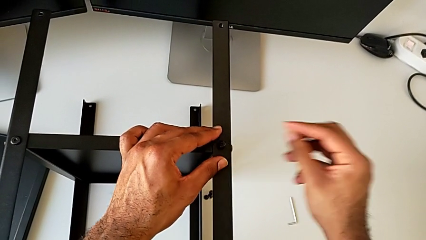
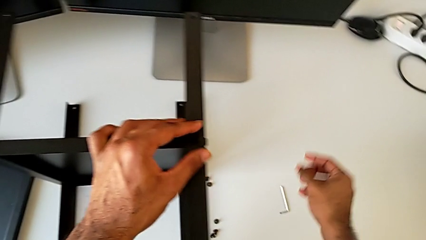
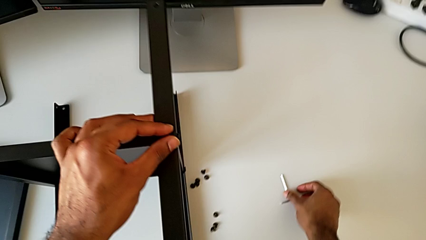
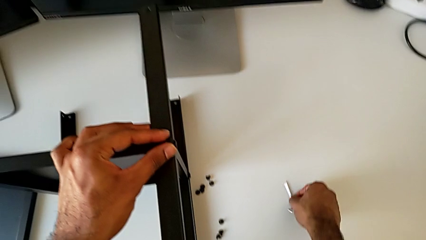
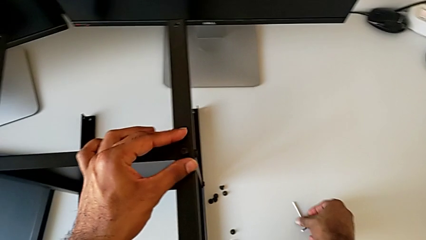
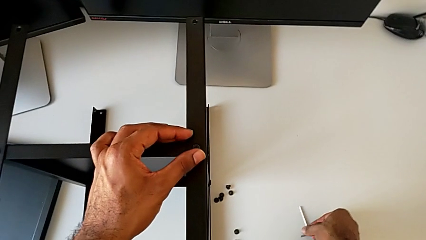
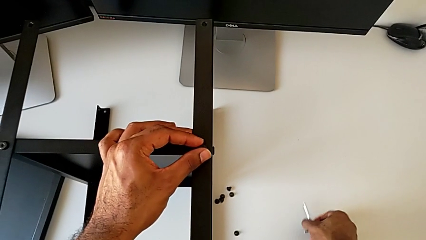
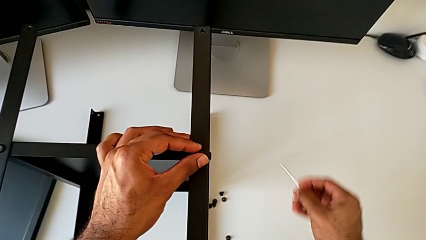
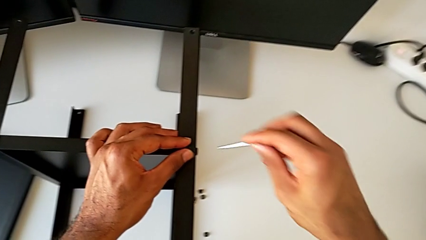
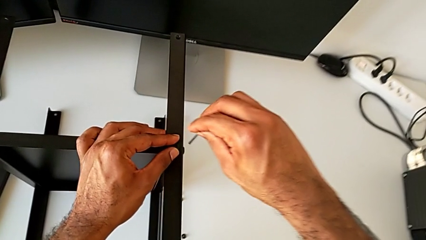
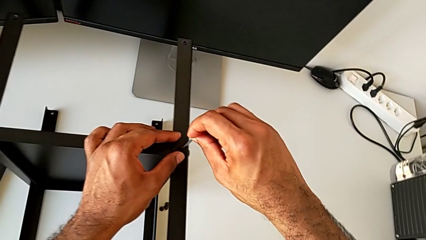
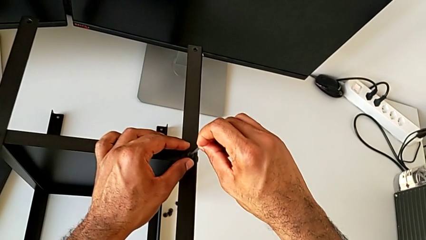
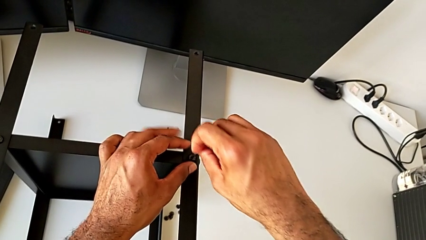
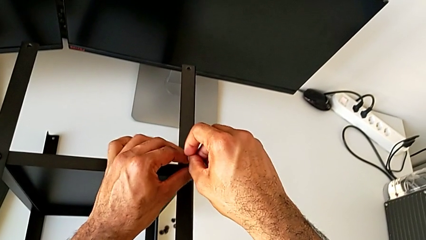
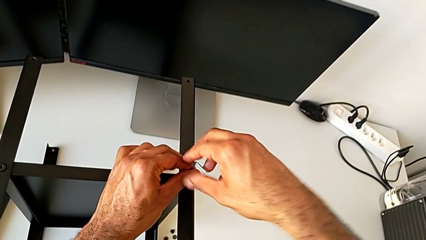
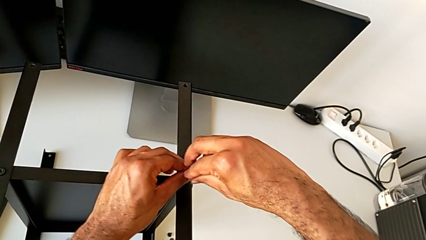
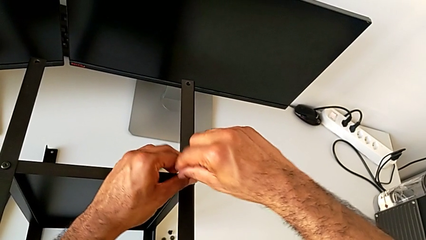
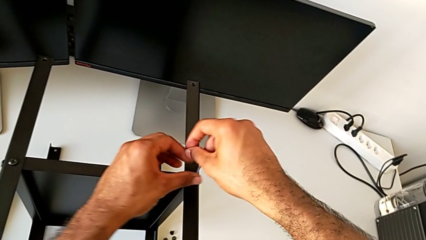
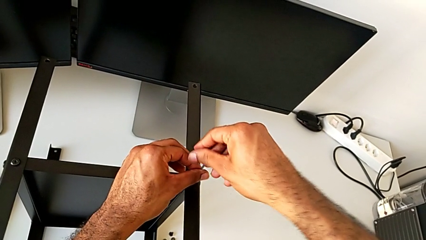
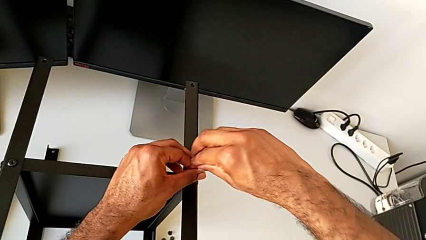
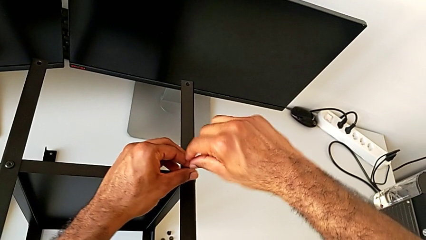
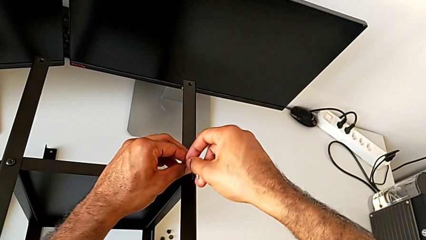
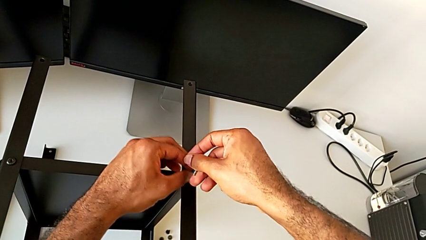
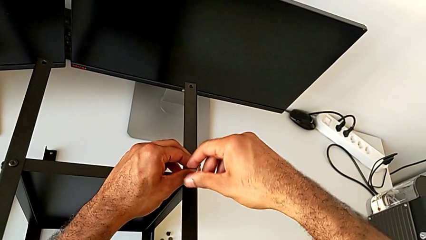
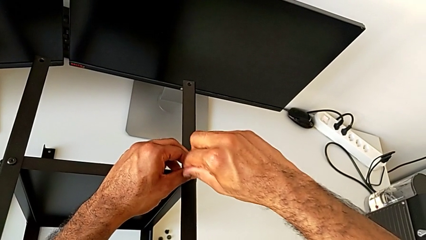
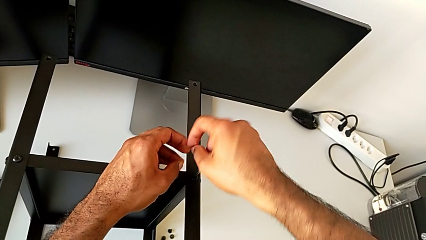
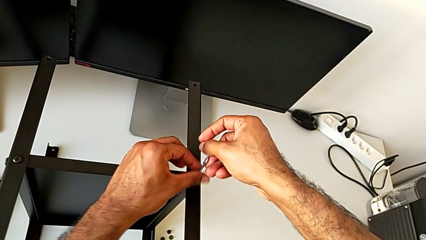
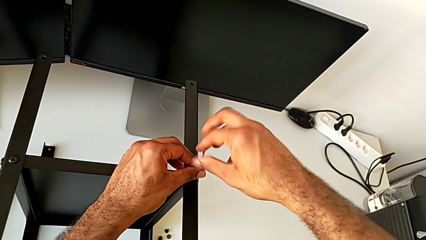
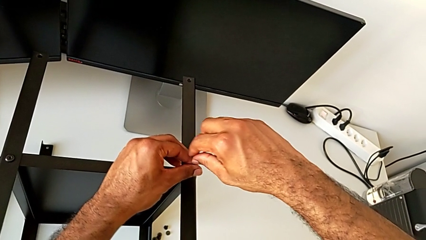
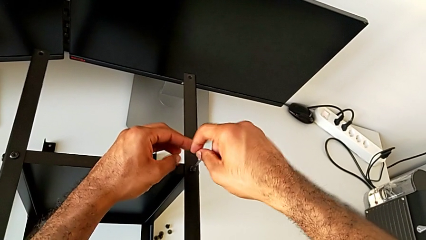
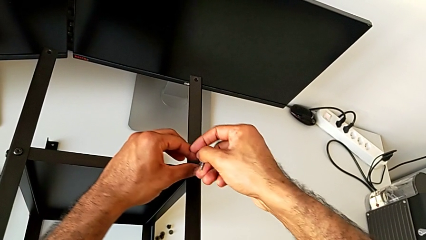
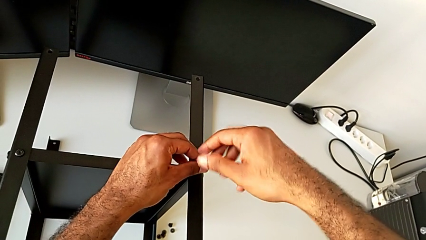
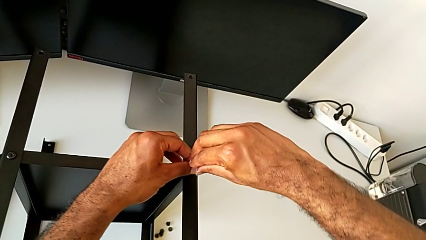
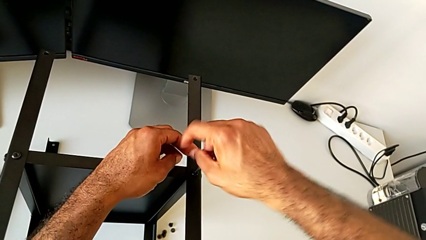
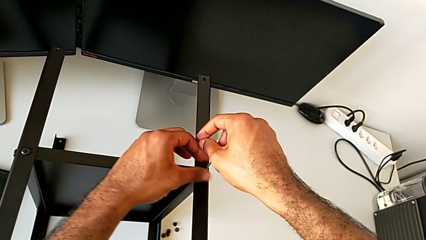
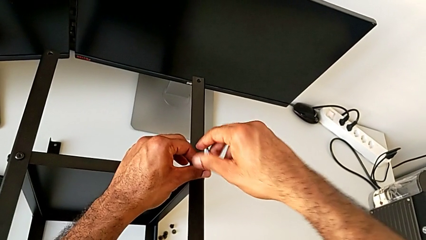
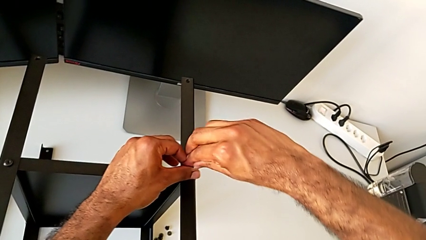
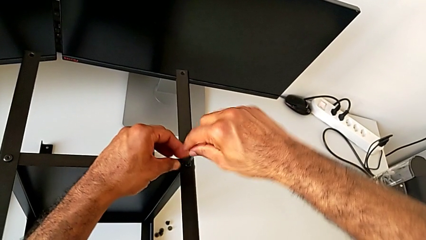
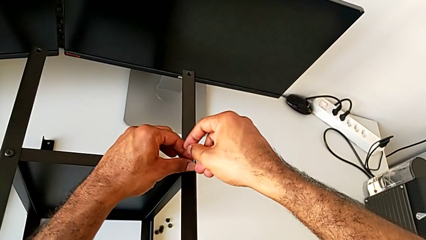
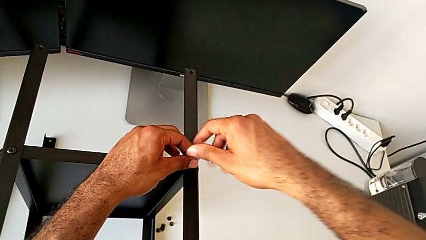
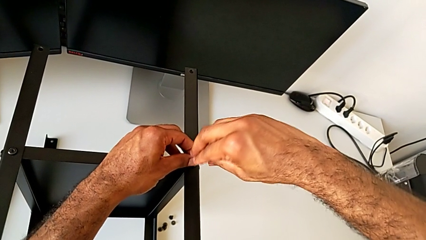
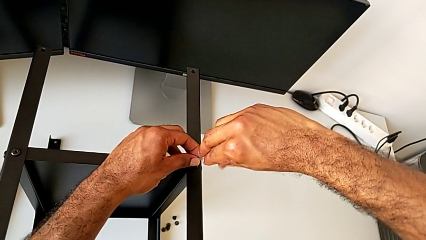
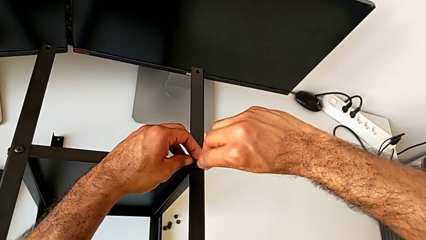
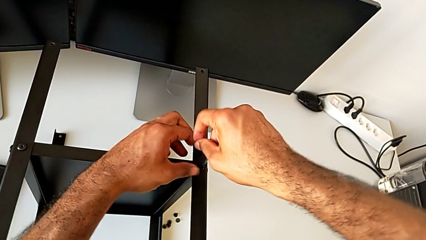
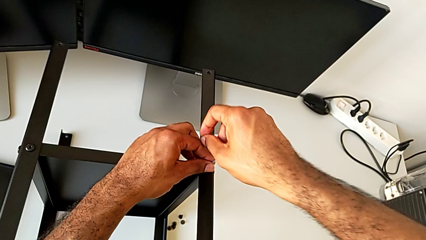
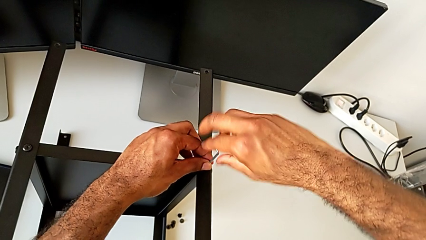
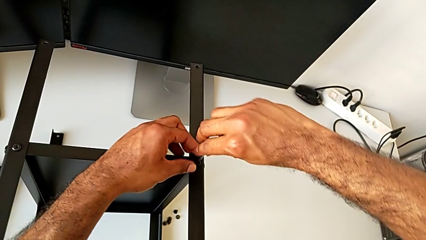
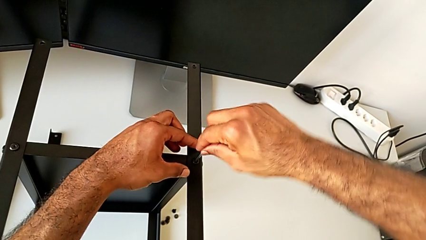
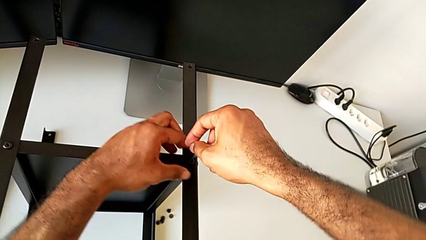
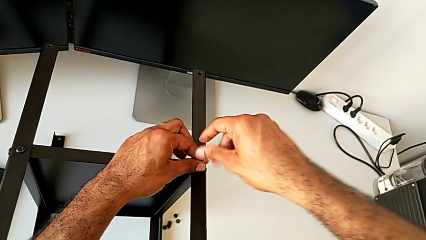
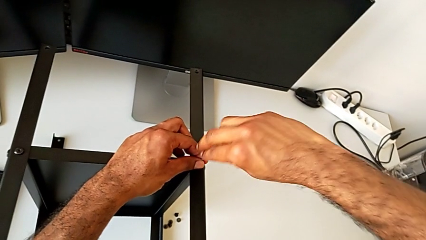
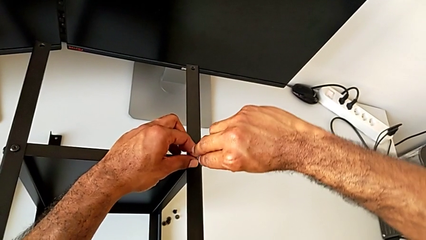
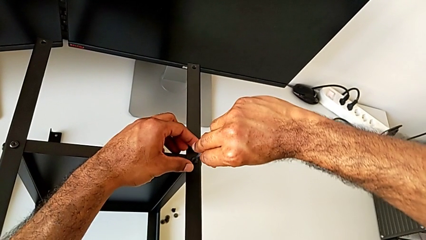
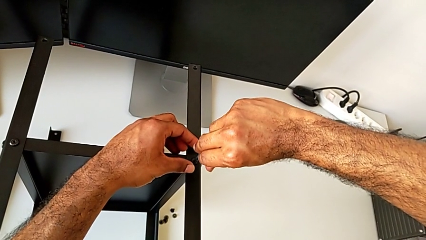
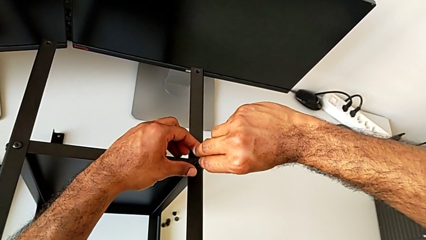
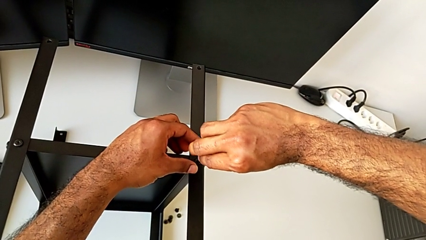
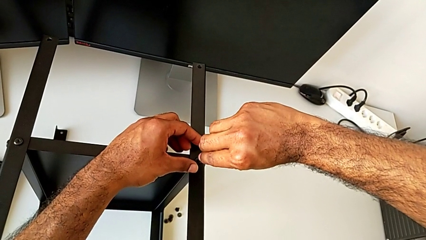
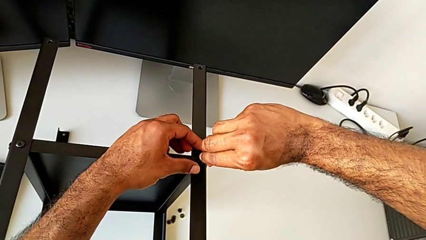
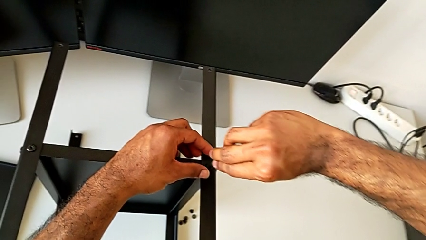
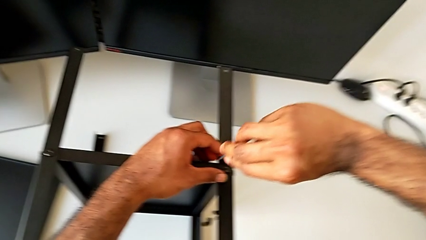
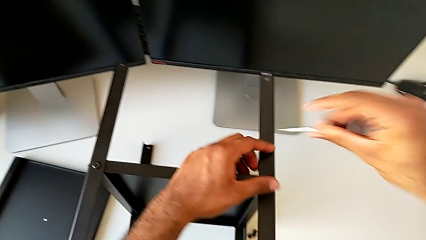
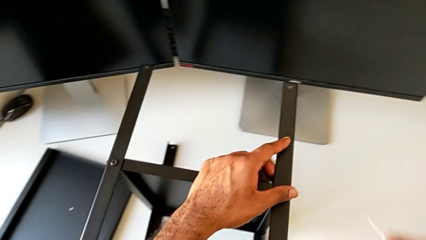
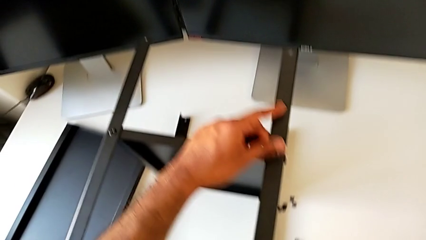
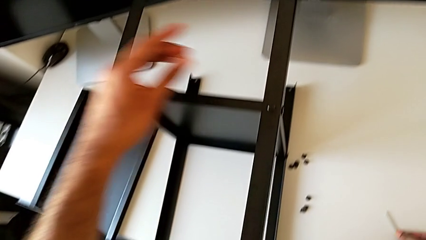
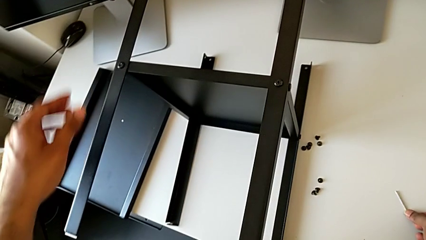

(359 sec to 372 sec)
The camera wearer is screwing the fourth leg to the bottom tray. They grab the Allen wrench, insert it, screw the hex socket head, withdraw the Allen wrench and place it.

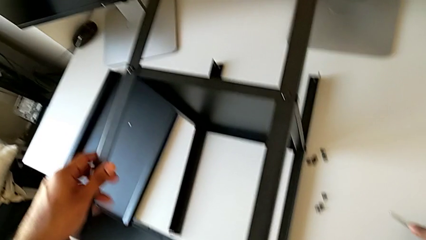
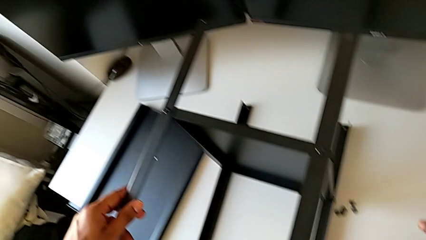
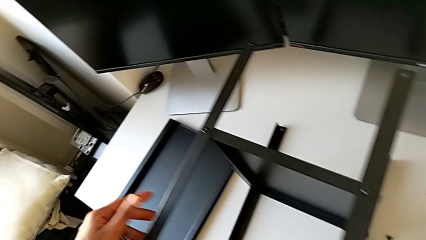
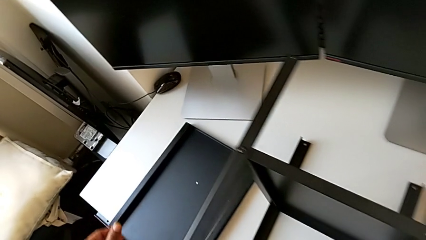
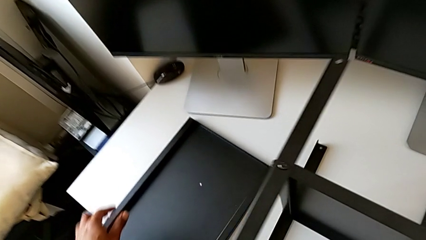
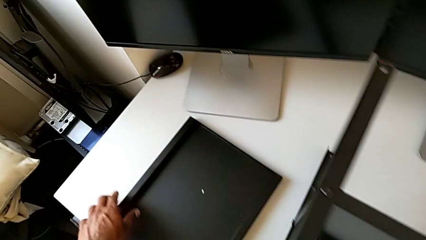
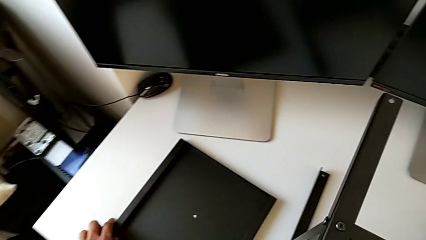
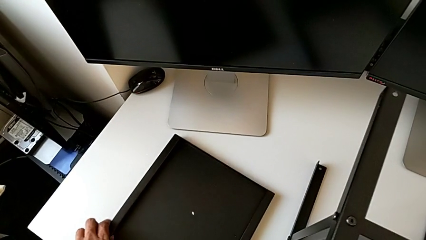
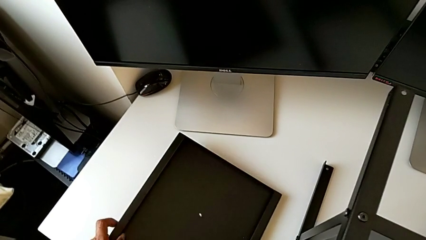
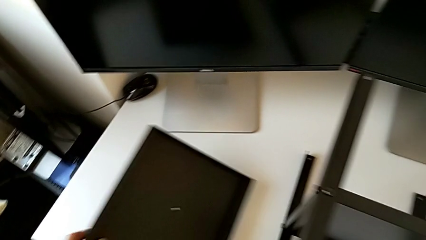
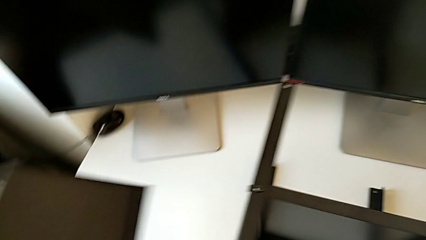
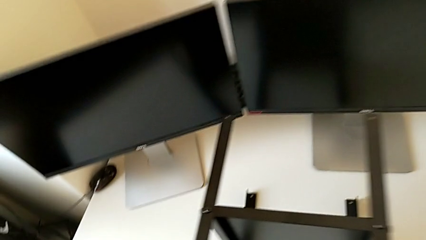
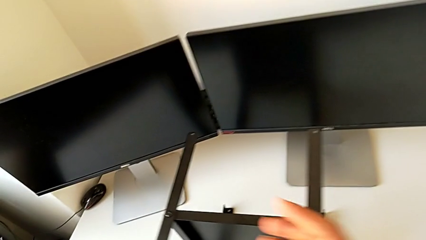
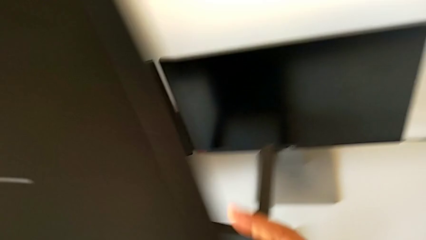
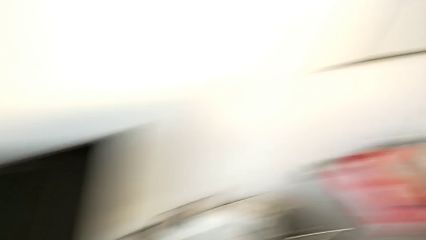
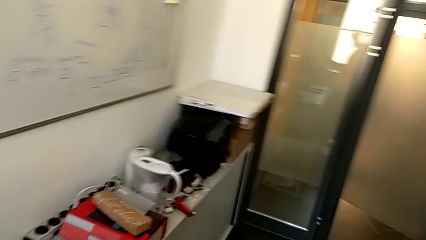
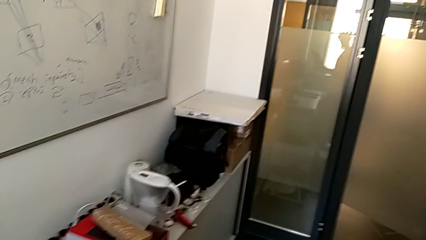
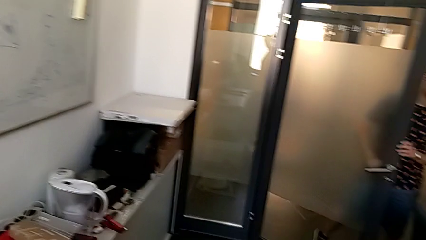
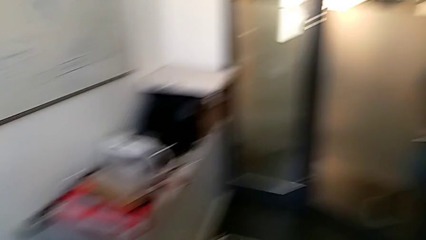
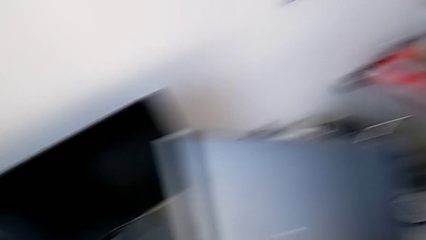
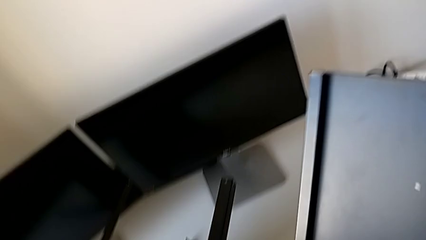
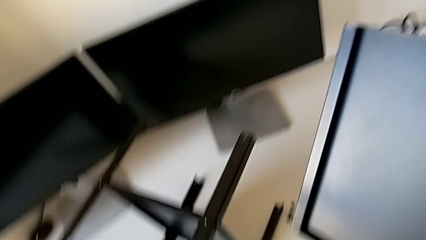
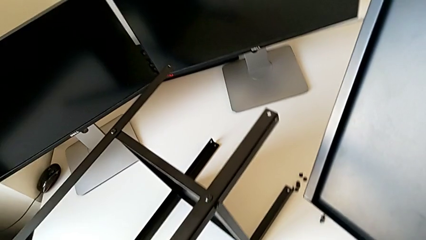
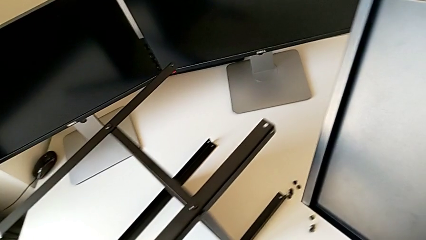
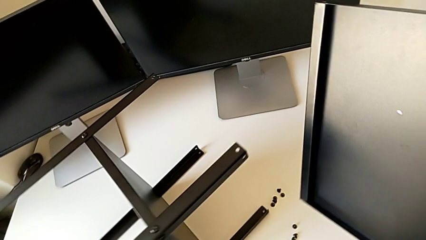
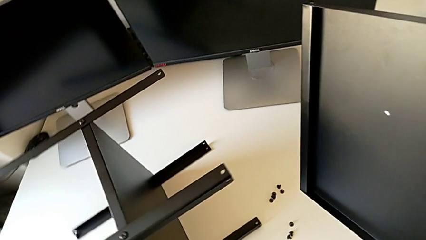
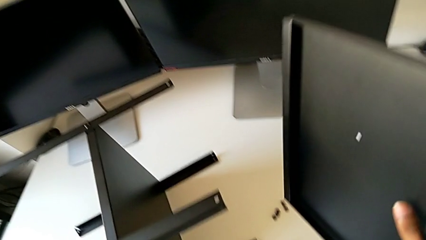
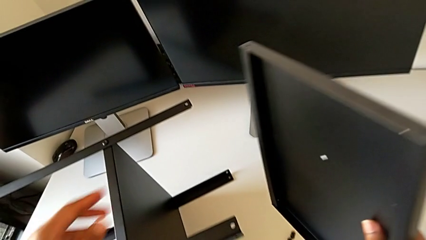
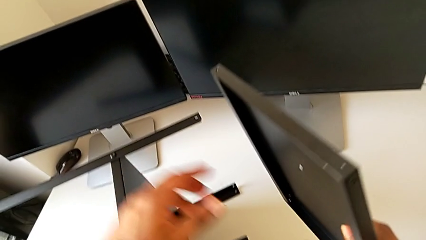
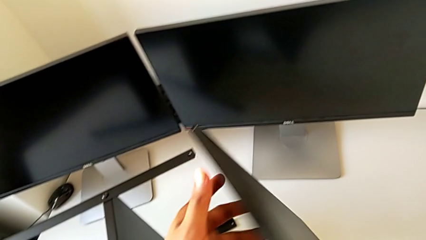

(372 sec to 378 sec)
The camera wearer is placing the top tray onto the legs. They lift the tray, grab it and rotate the nightstand.
